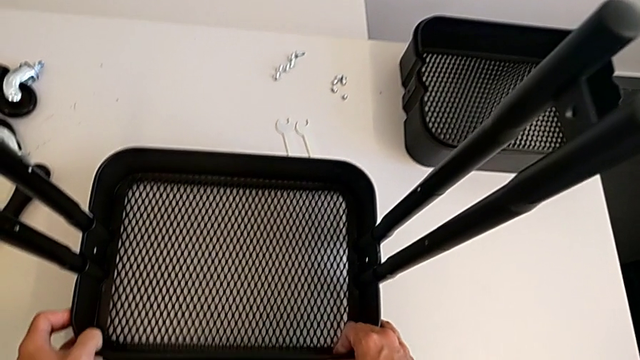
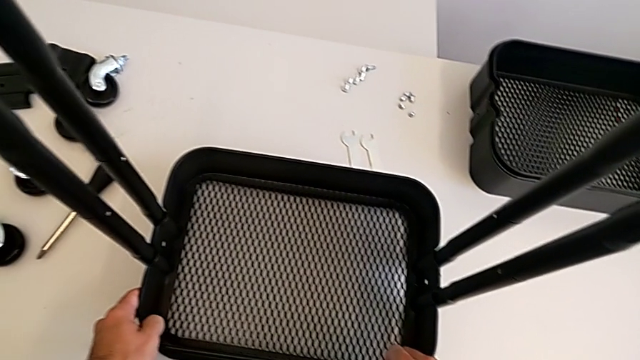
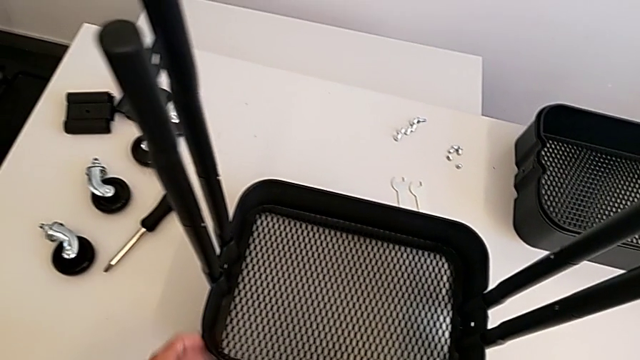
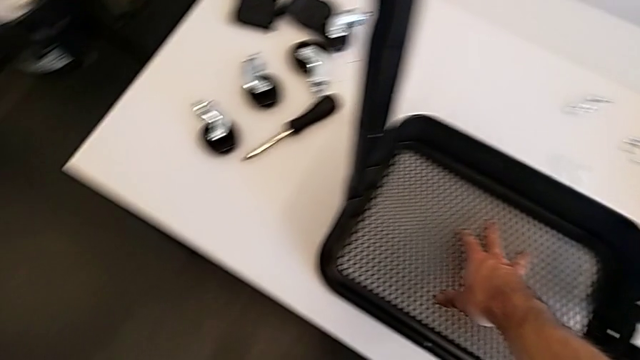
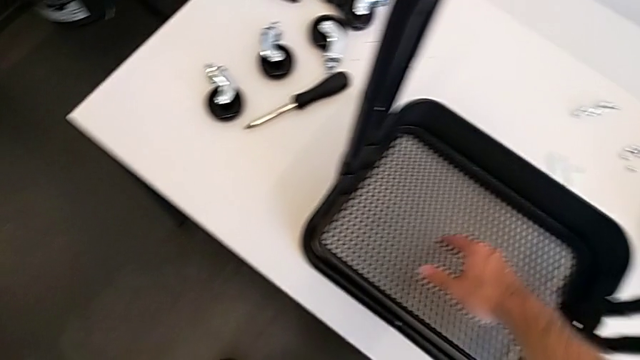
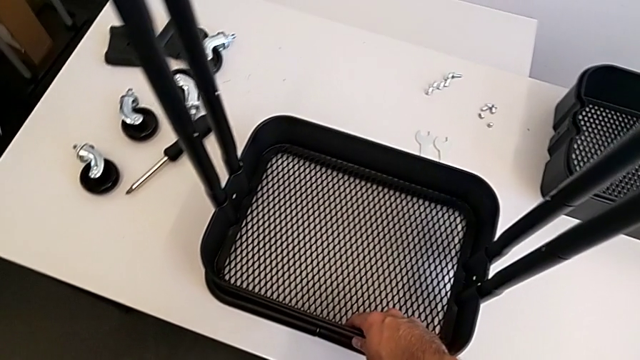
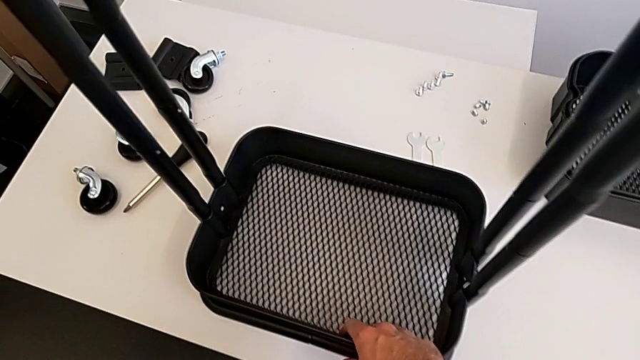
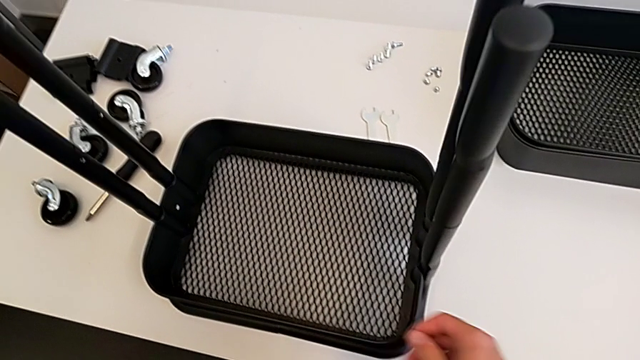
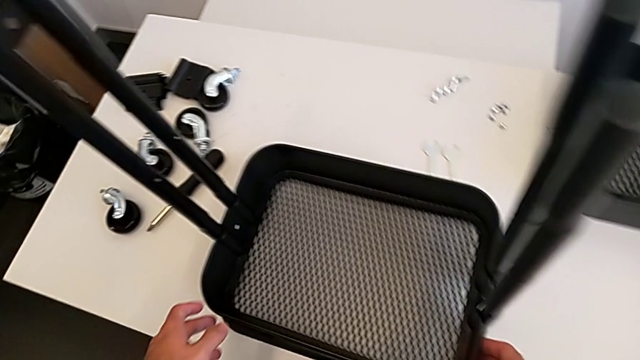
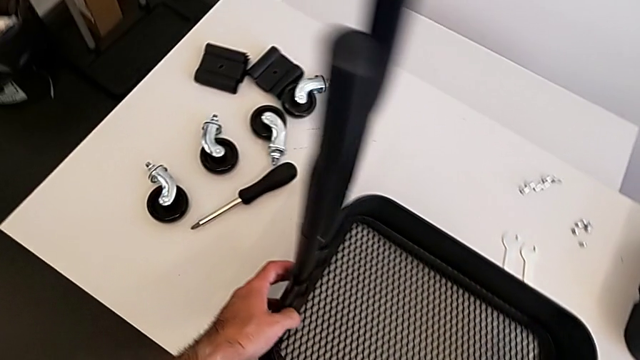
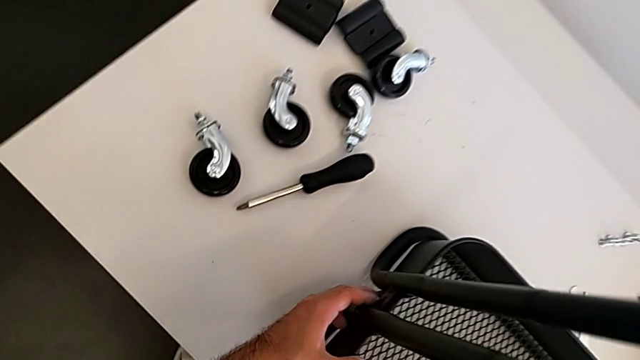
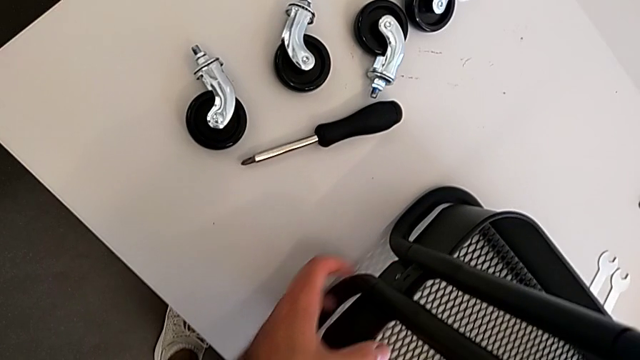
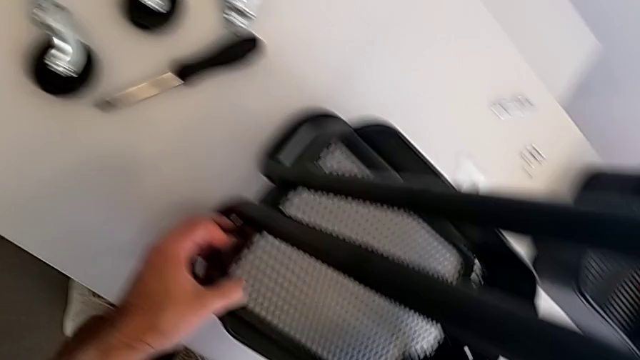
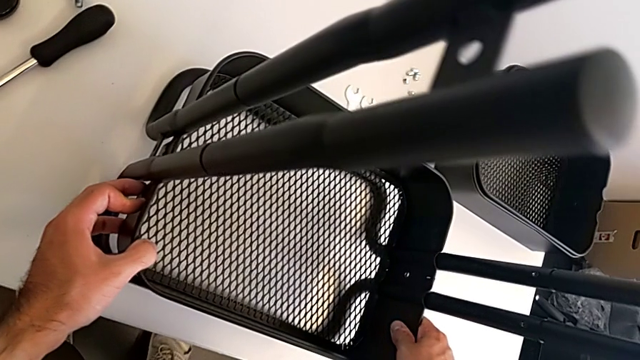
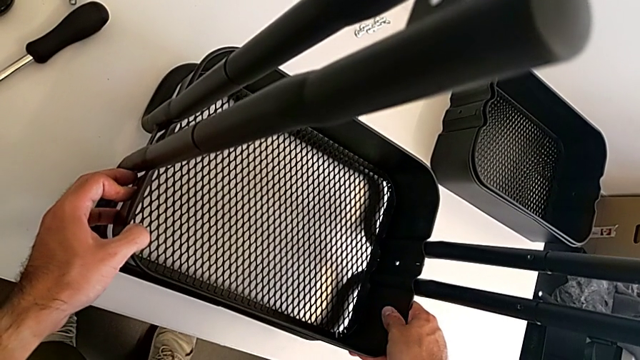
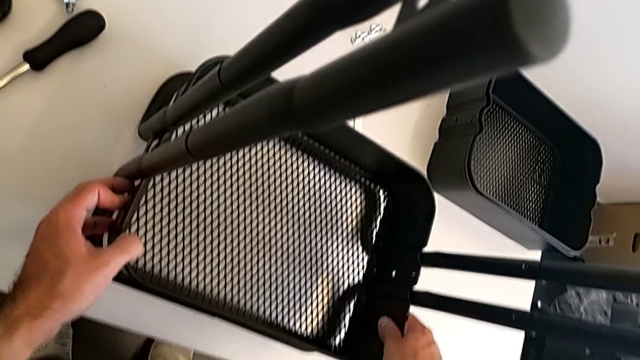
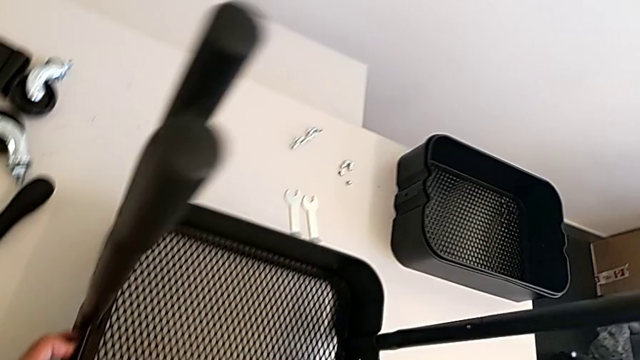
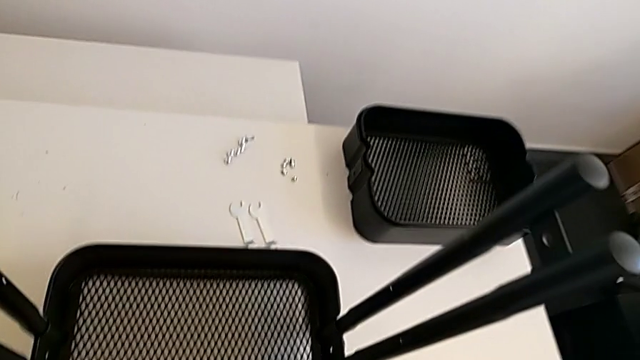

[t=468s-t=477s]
The camera wearer is placing the bottom grid tray into the frame. They inspect the bottom grid tray.

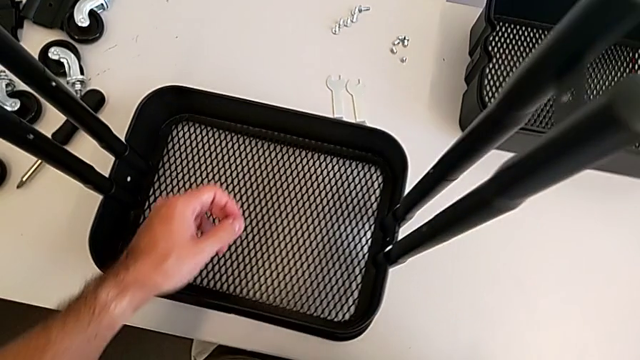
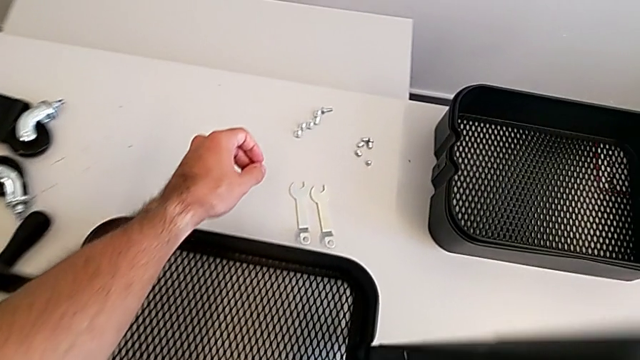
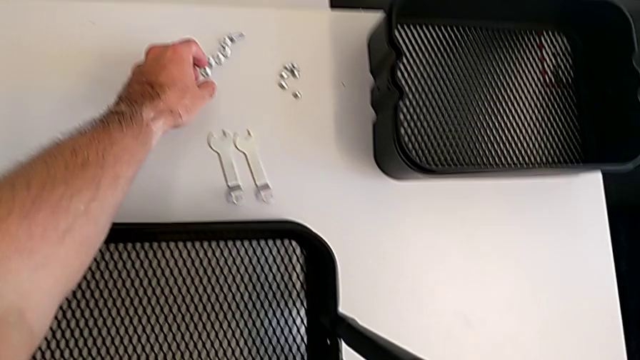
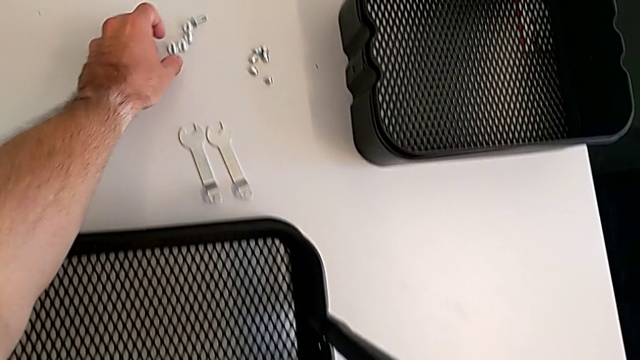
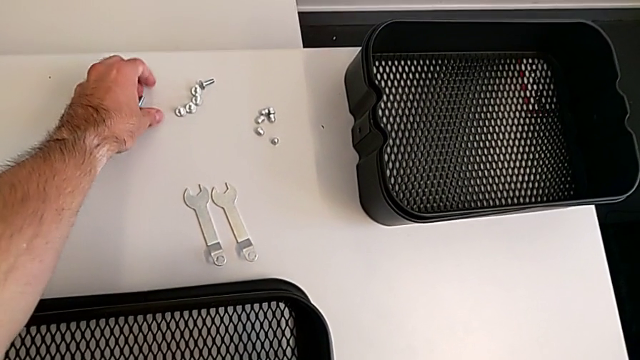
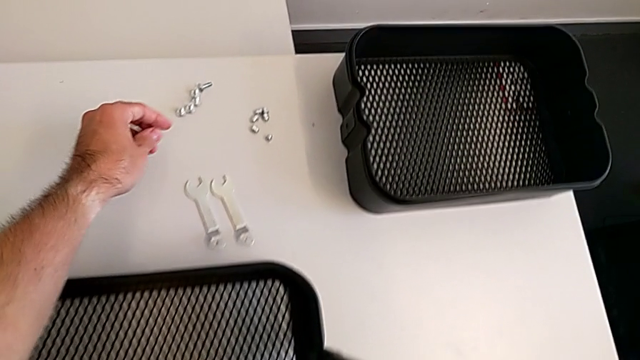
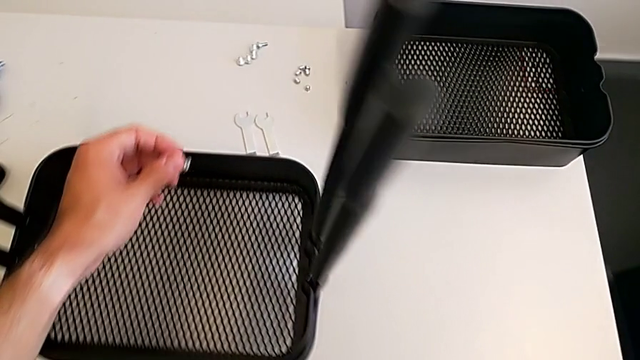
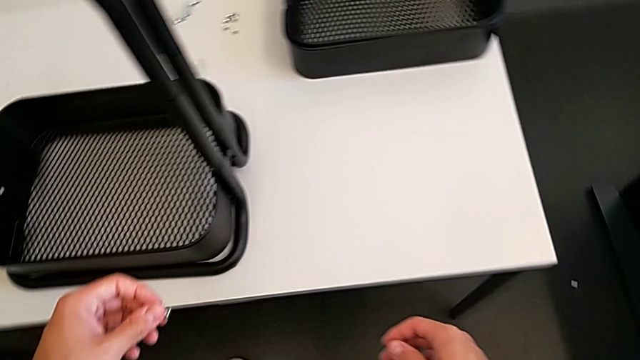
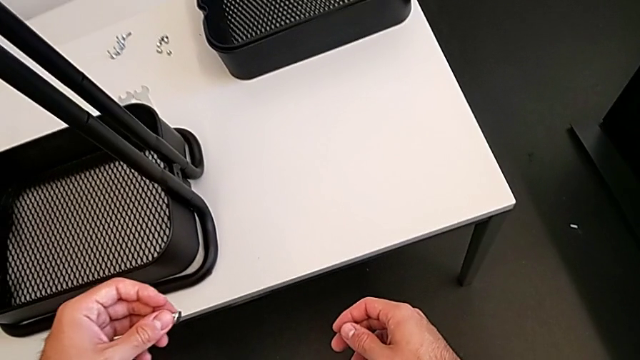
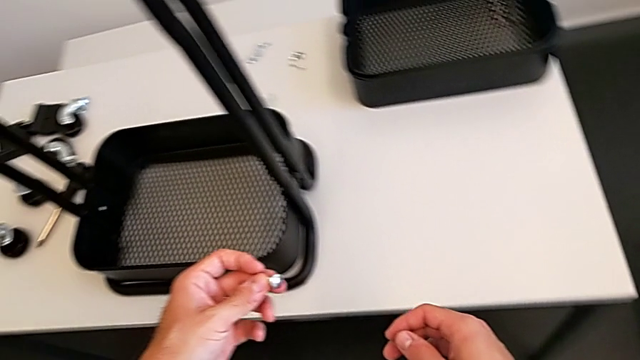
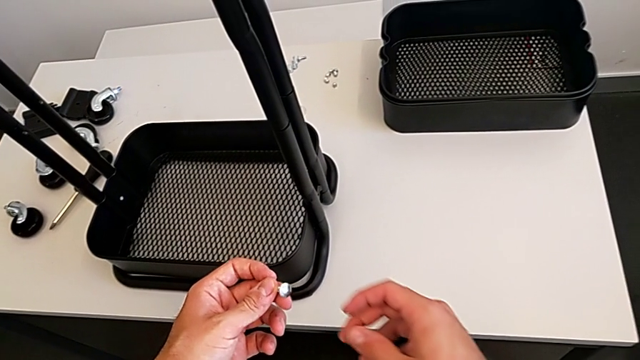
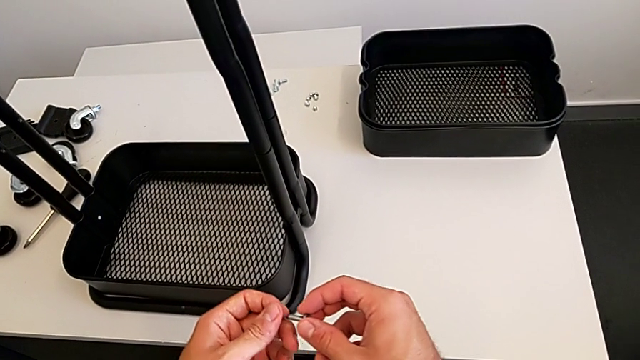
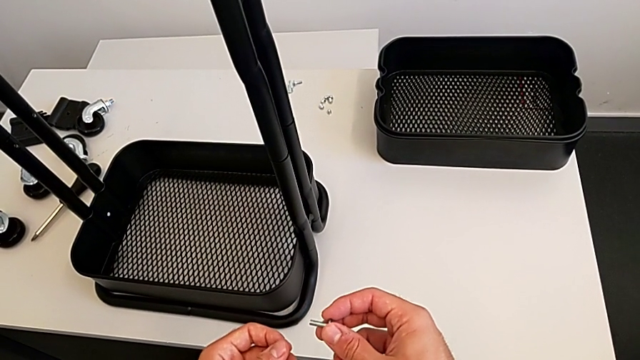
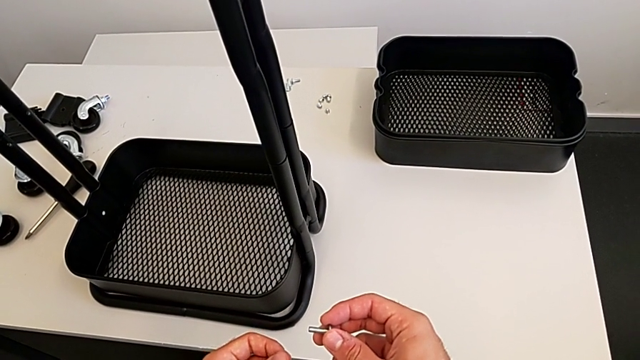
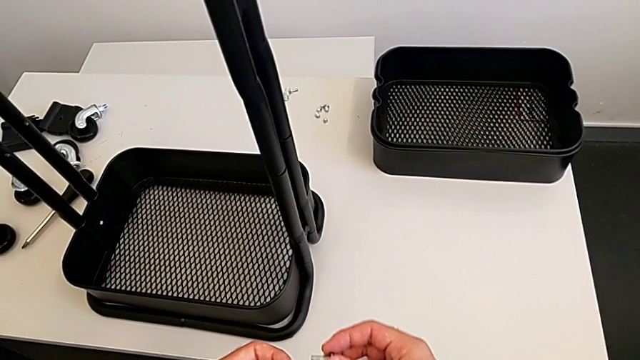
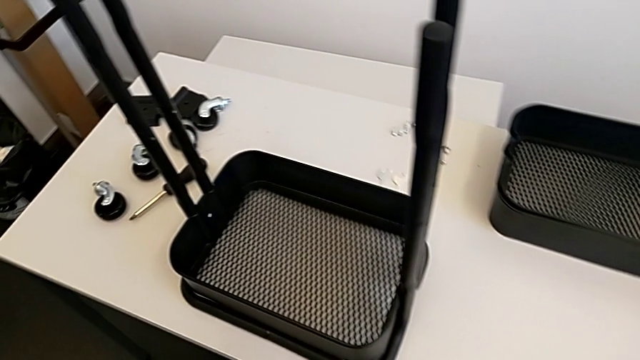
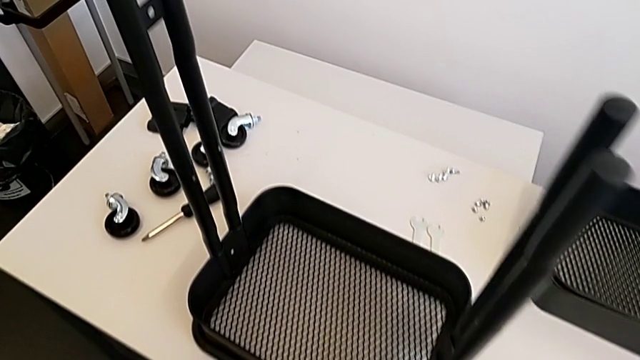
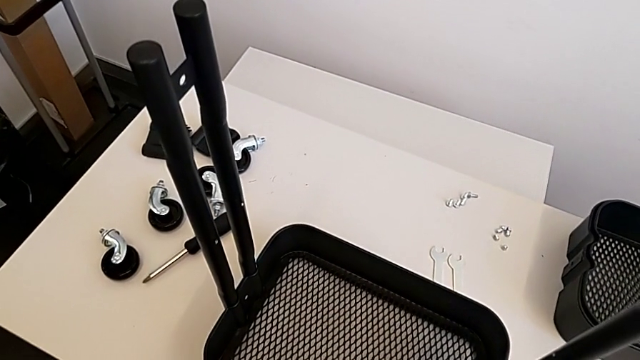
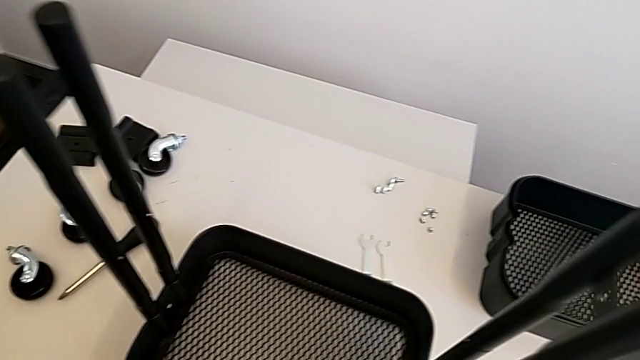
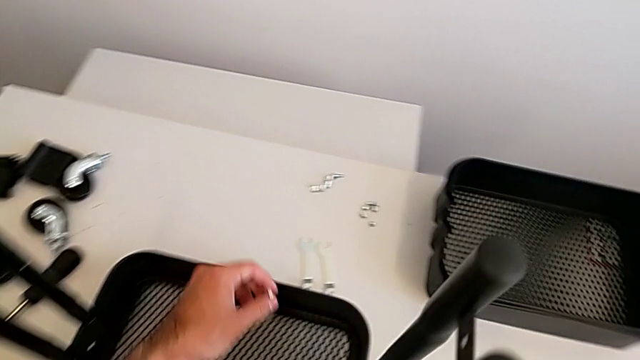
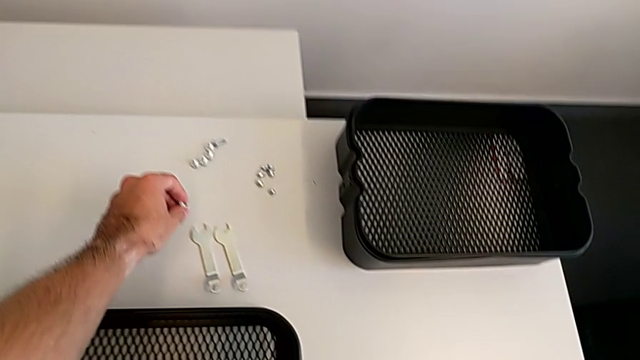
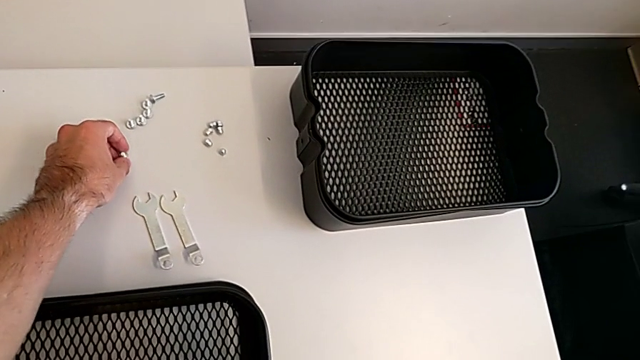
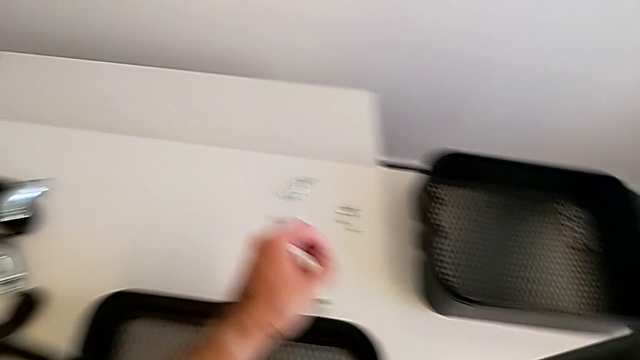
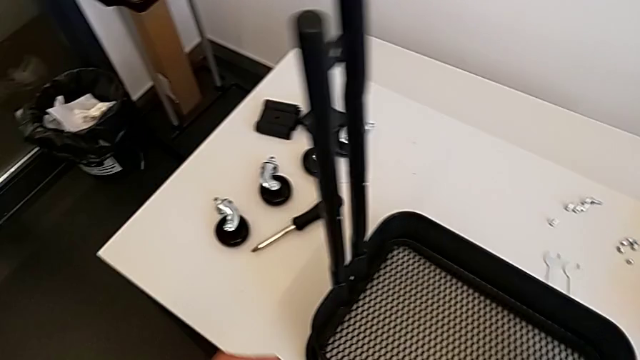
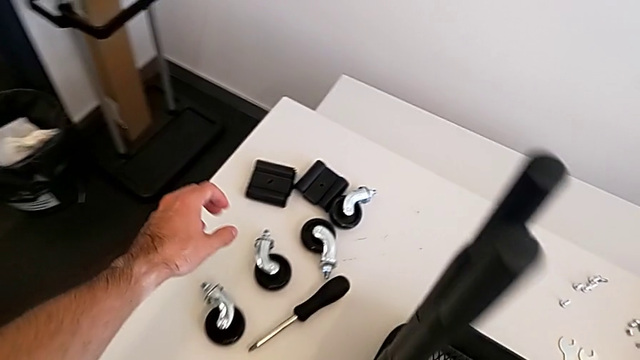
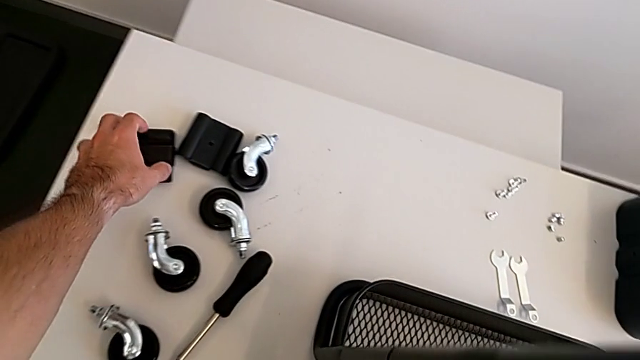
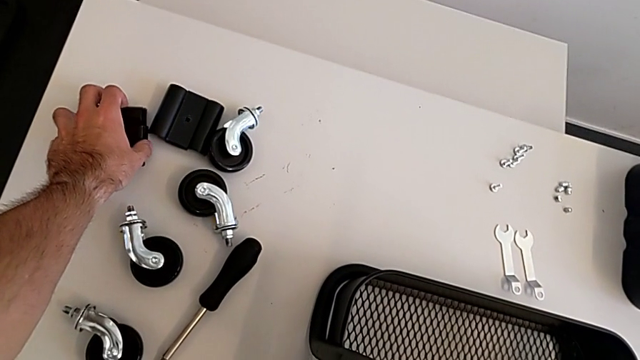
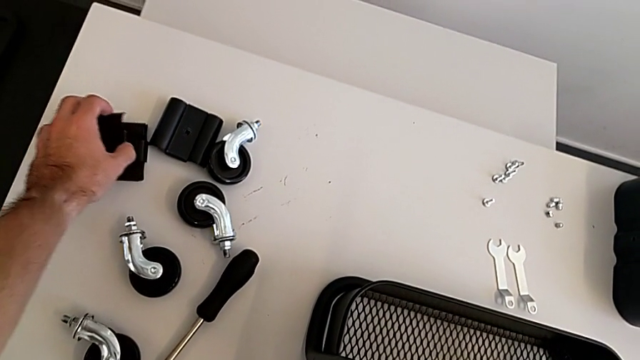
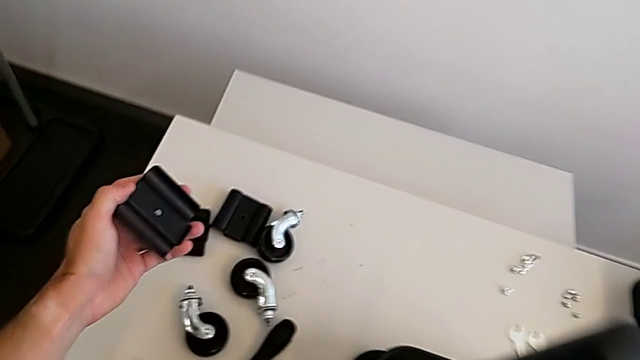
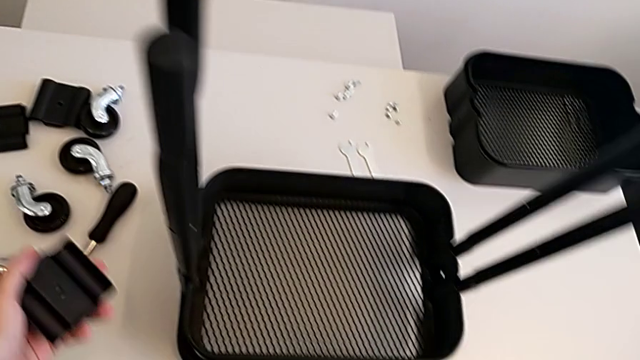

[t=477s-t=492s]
The camera wearer is screwing the first bracket of the bottom grid tray. They wrongly grab the first screw and grab the bracket.
